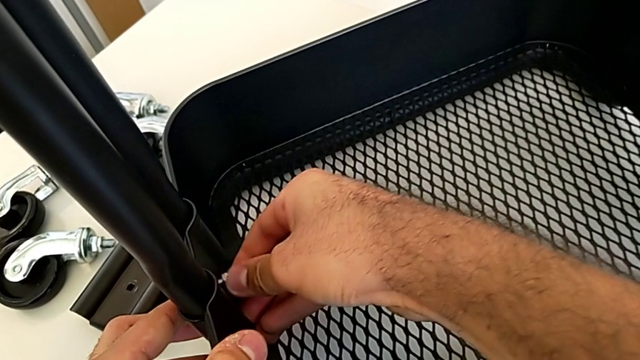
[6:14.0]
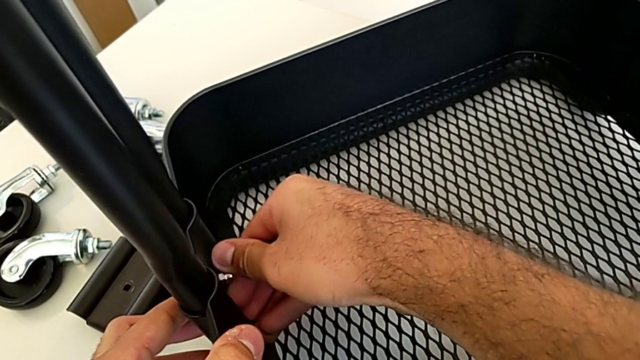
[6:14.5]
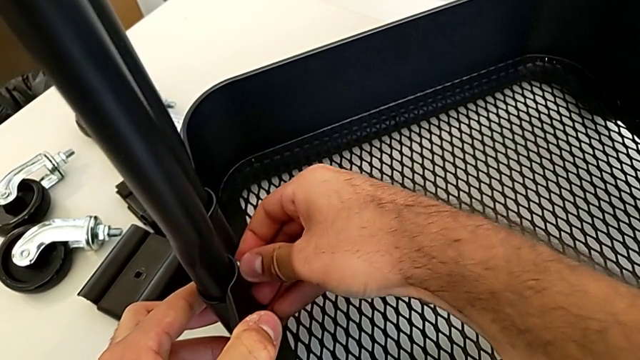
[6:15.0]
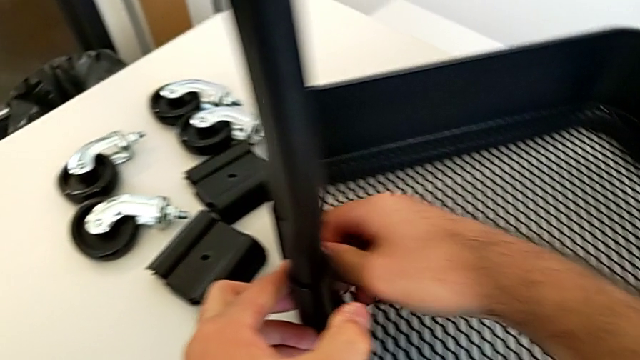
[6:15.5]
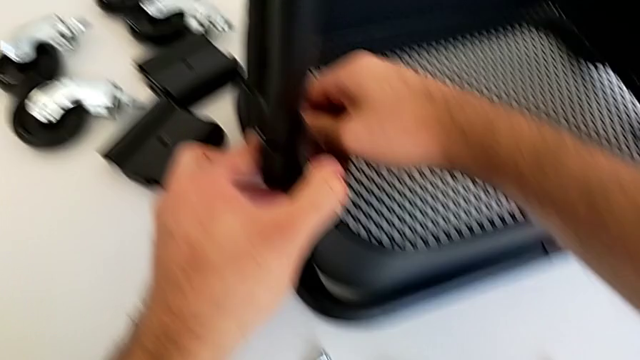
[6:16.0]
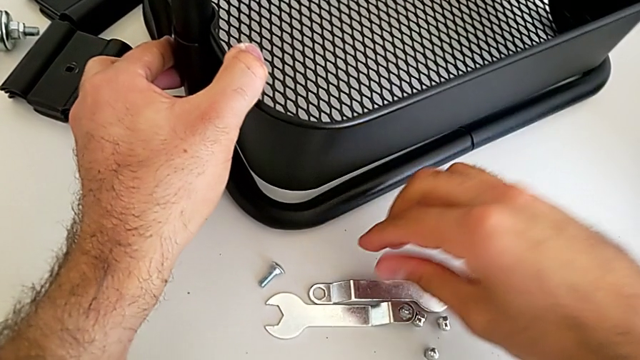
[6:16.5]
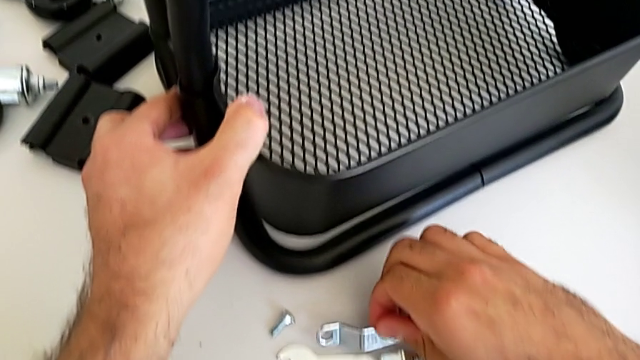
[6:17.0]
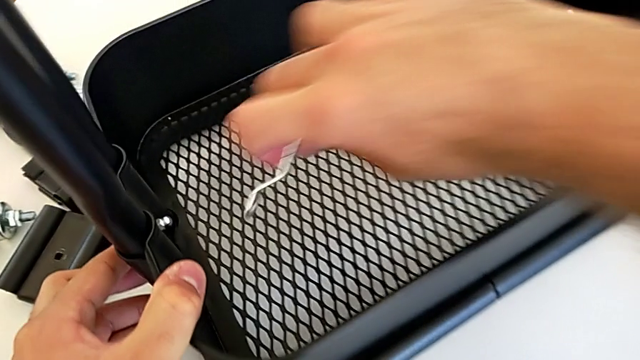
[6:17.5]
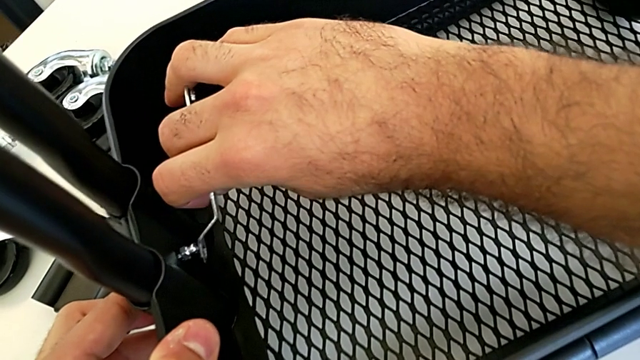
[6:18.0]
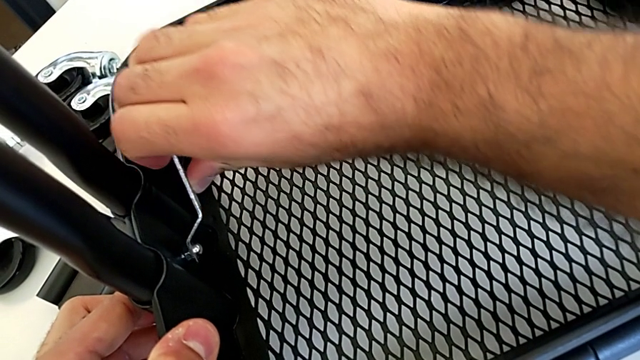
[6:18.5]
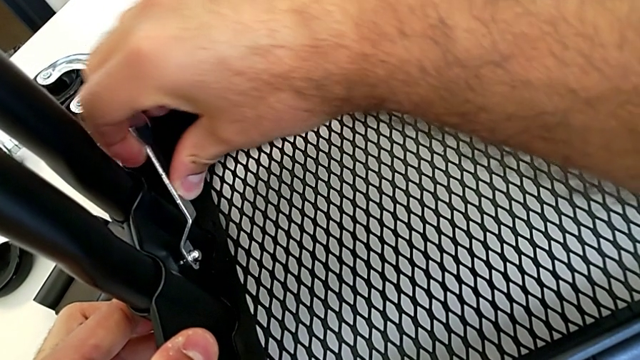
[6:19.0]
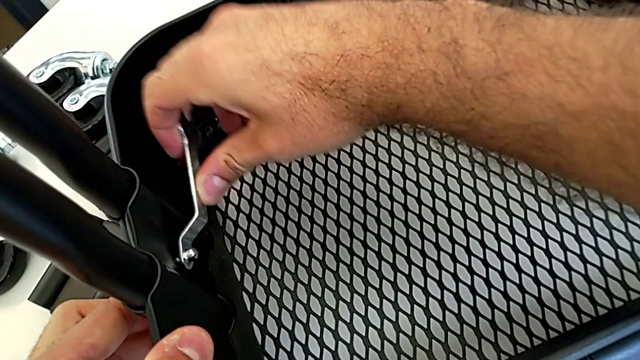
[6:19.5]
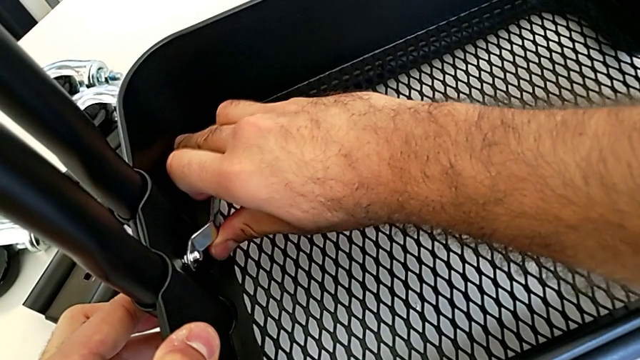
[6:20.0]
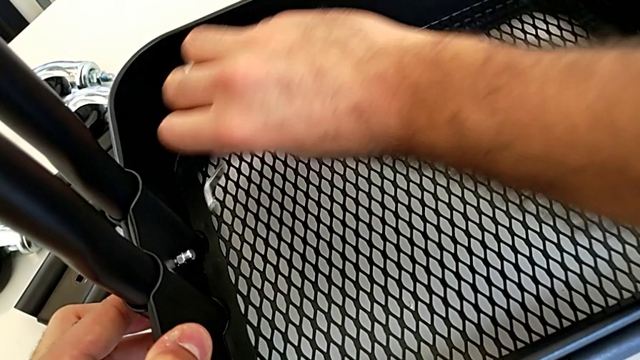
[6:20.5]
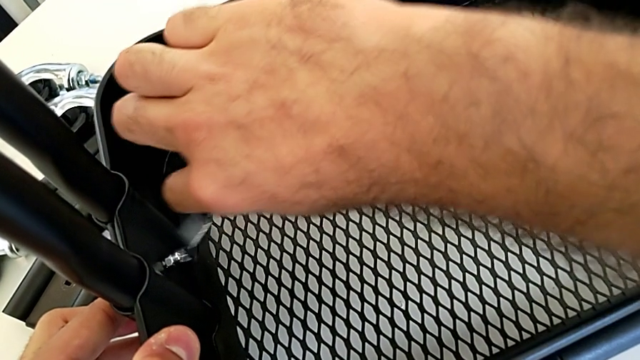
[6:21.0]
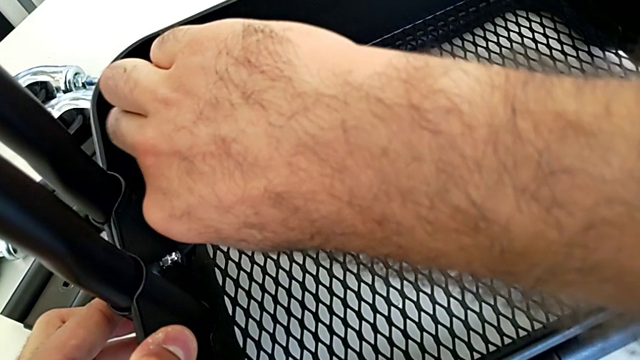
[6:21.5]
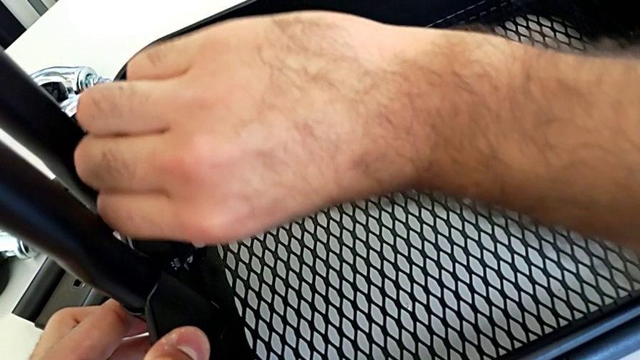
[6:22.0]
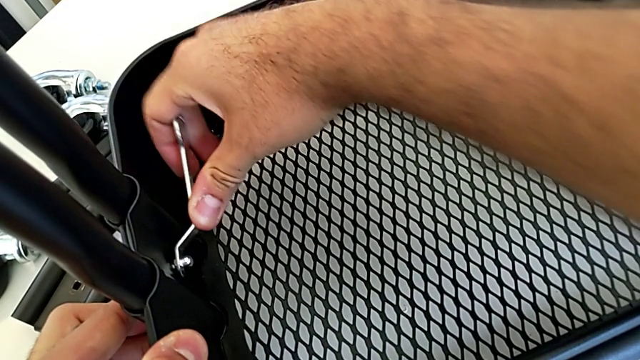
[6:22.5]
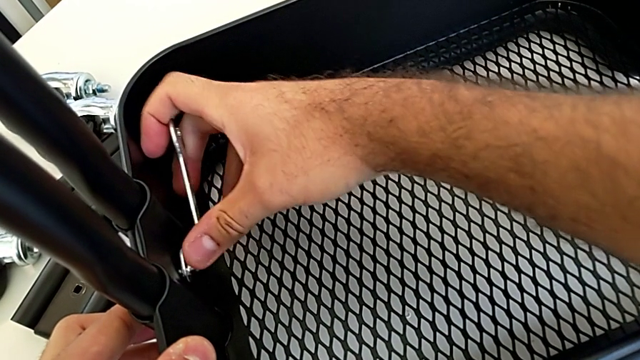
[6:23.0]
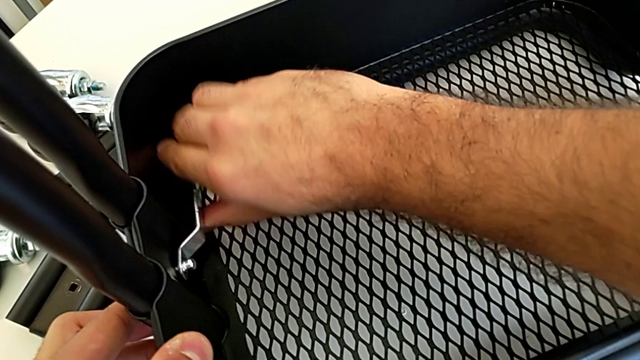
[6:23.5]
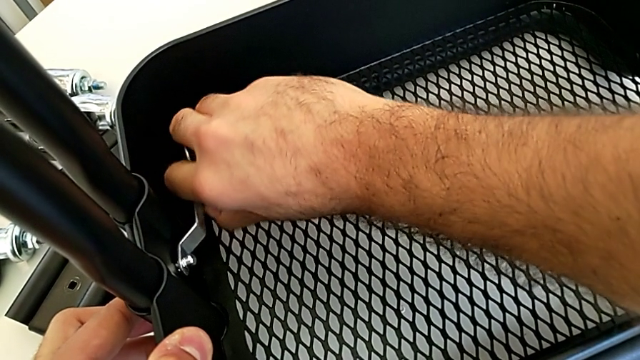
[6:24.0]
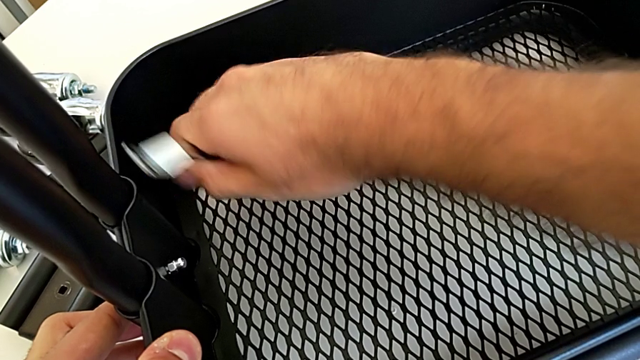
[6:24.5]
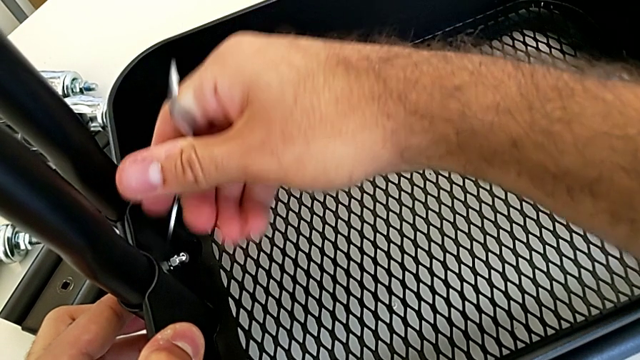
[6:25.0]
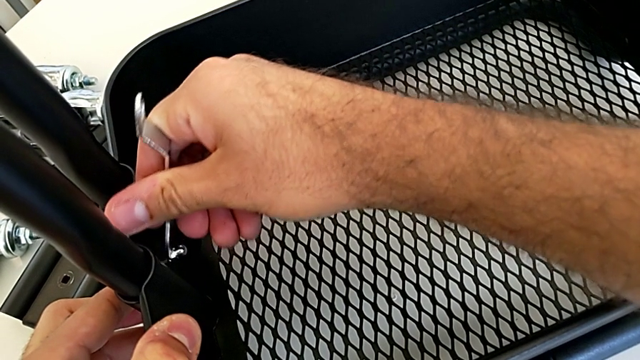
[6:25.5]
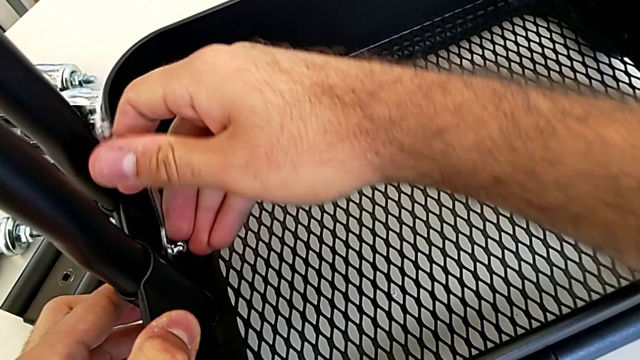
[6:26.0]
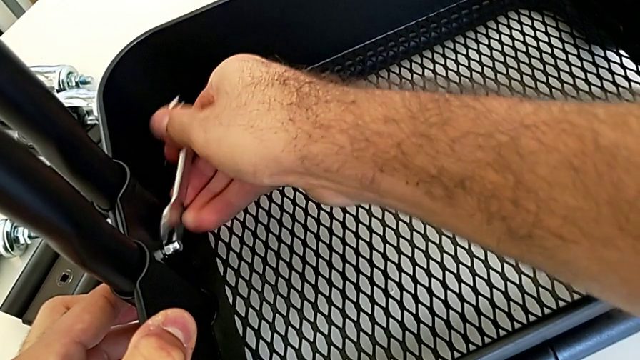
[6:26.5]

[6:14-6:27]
The camera wearer is assembling the bottom tray into the sidebar and the base frame. They screw the first hexagon cap nut, grab the little spanner wrench and screw the first hexagon cap nut.

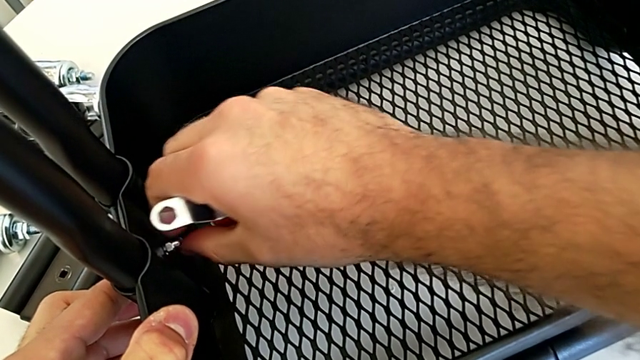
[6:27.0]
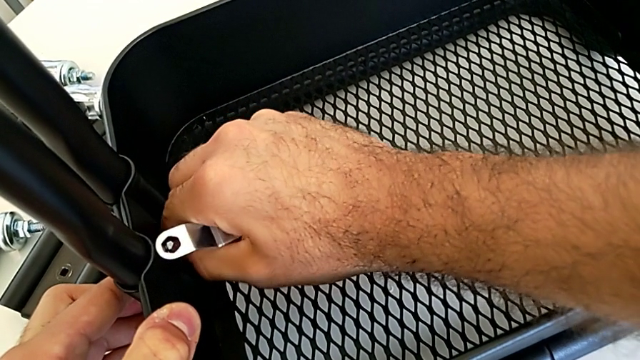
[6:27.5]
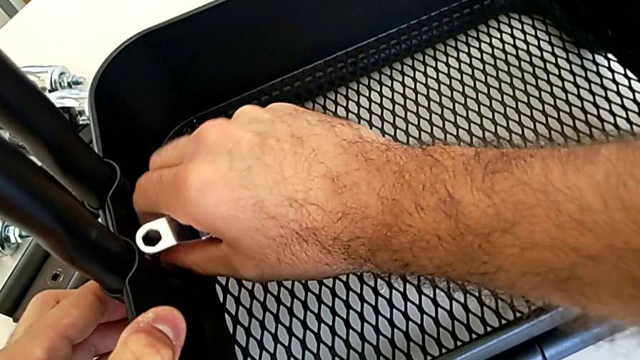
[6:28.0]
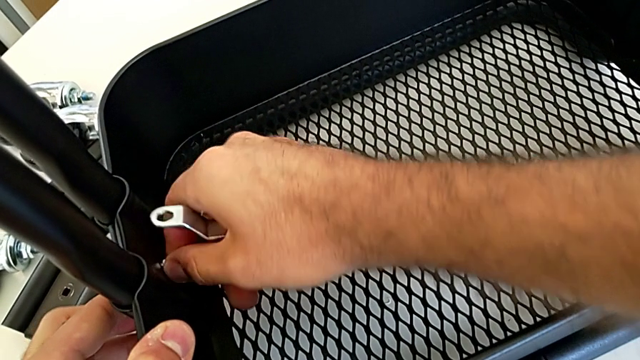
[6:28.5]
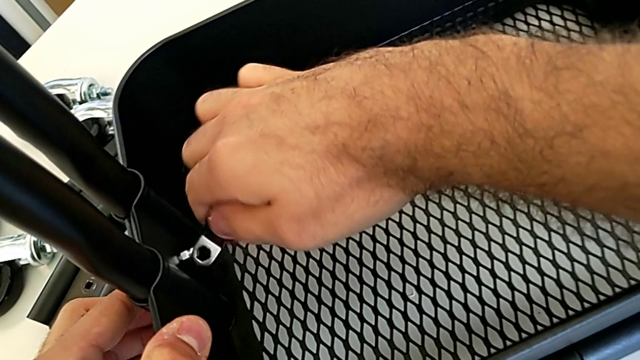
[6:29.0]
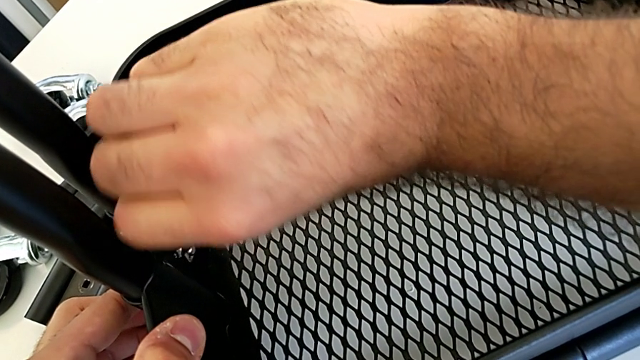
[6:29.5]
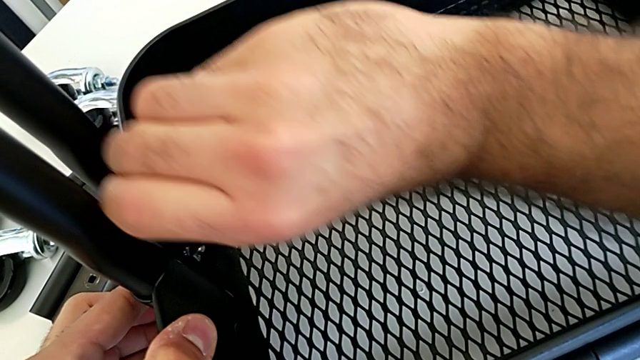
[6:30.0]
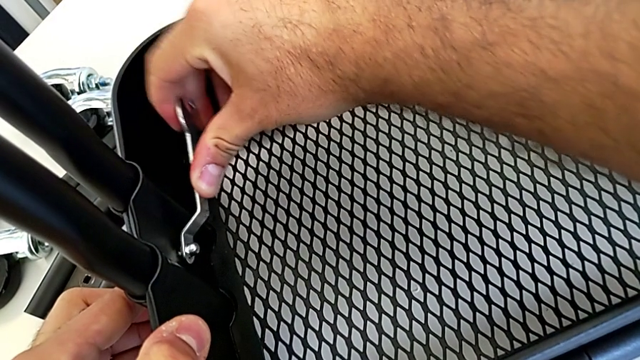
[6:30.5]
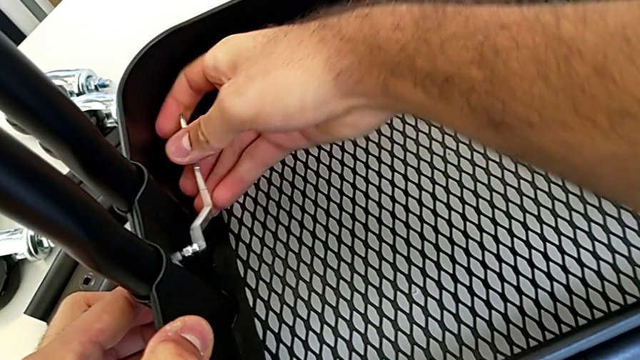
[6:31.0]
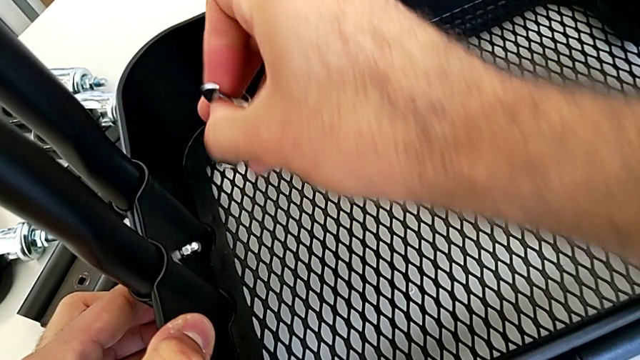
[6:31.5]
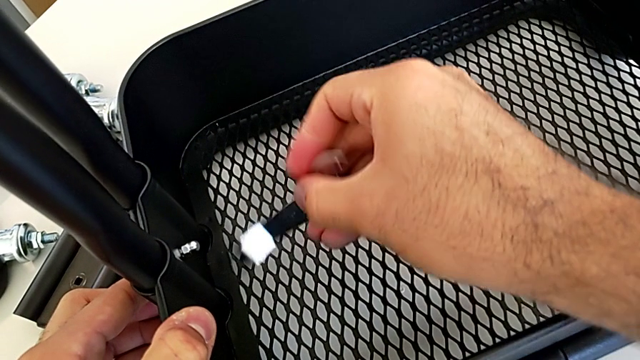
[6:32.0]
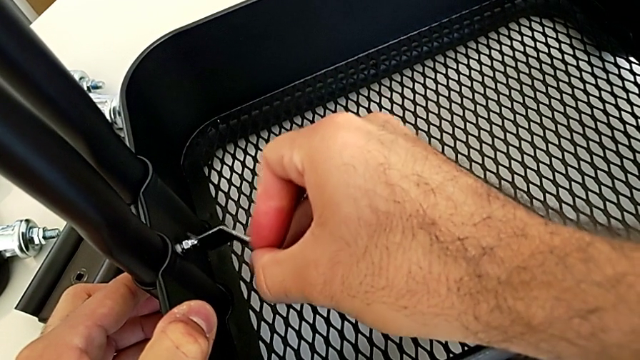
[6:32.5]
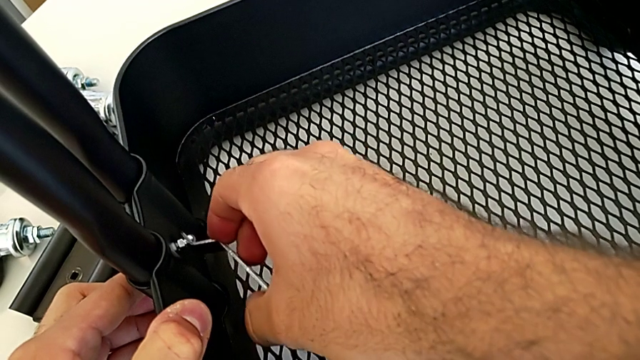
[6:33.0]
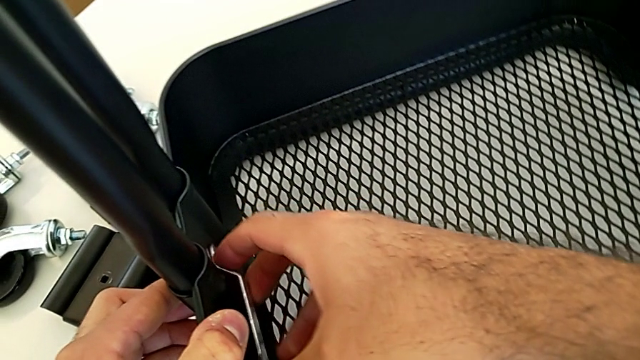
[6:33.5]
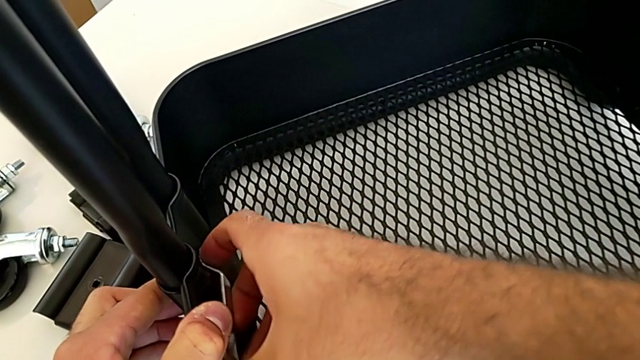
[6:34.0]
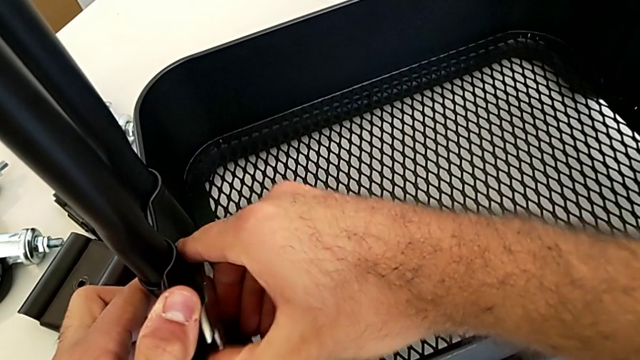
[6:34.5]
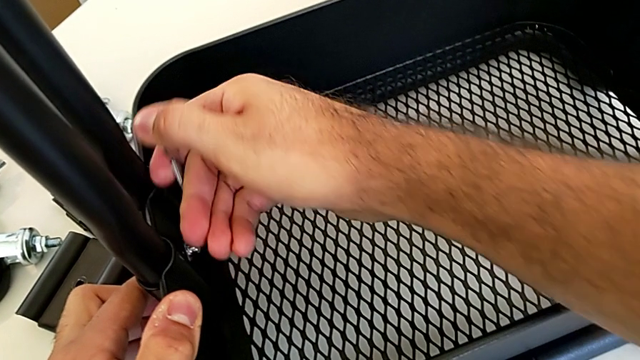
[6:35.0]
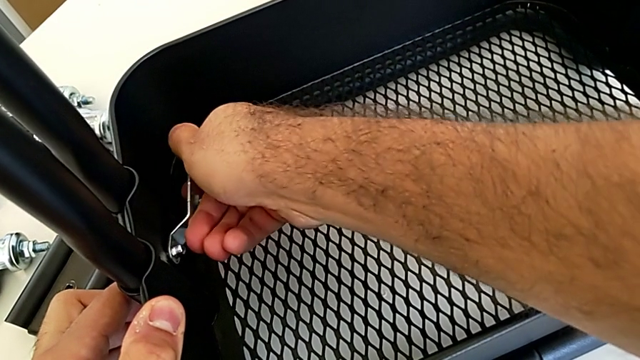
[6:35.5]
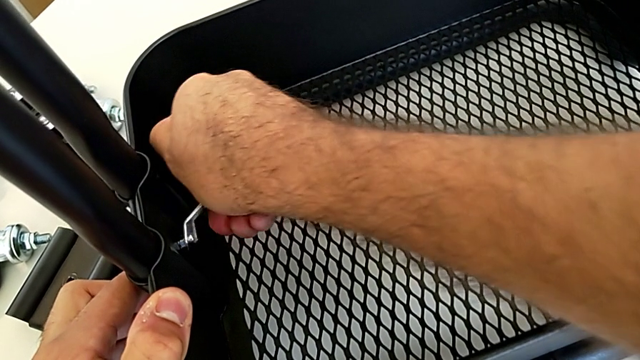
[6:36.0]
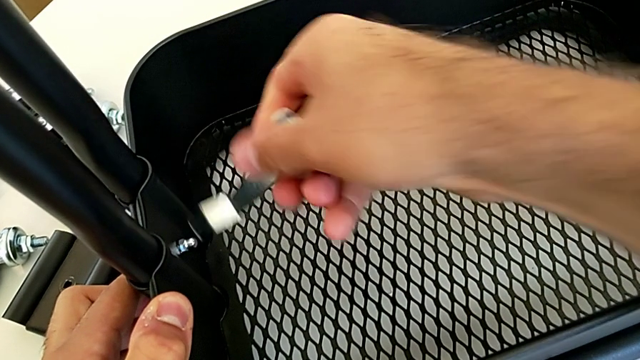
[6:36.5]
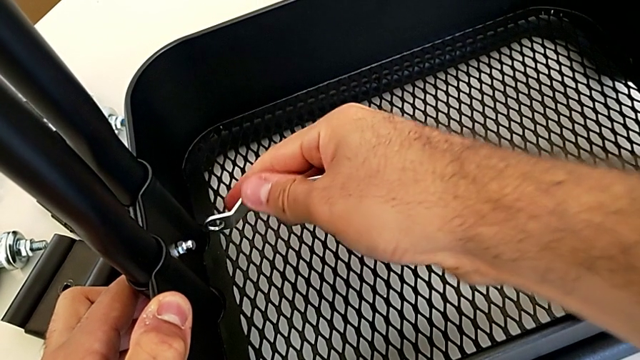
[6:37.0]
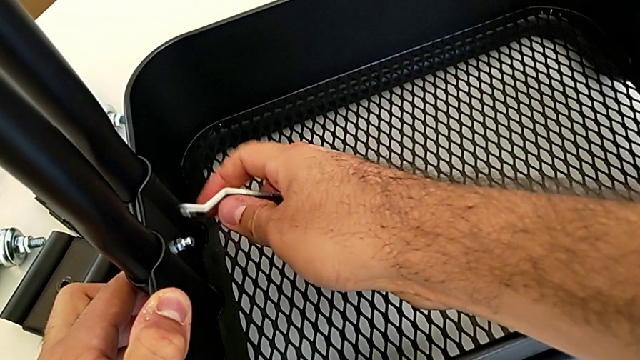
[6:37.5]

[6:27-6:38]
The camera wearer is assembling the bottom tray into the sidebar and the base frame. They screw the first hexagon cap nut and begin to screw it.
